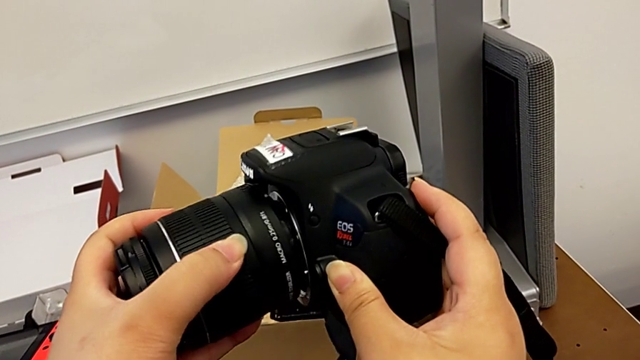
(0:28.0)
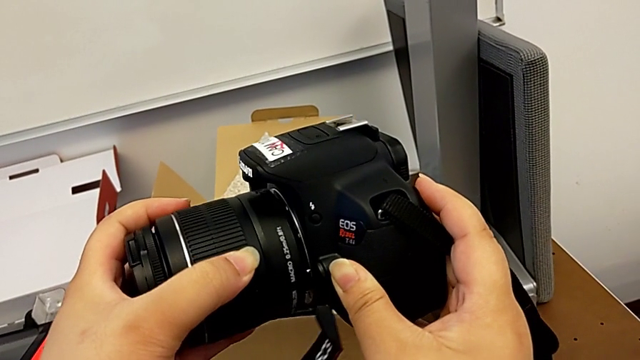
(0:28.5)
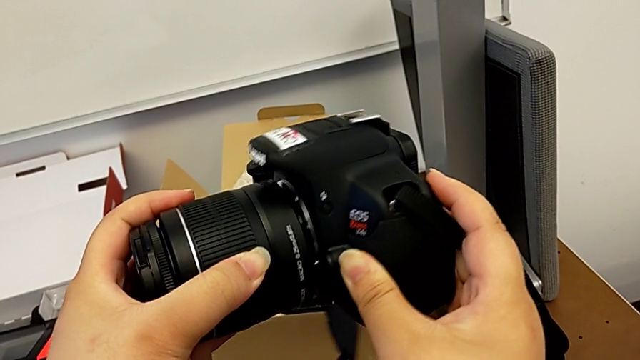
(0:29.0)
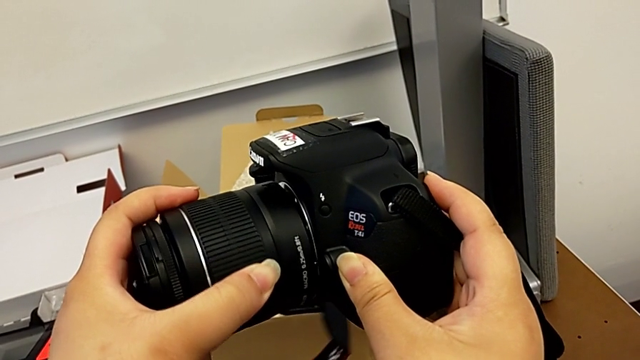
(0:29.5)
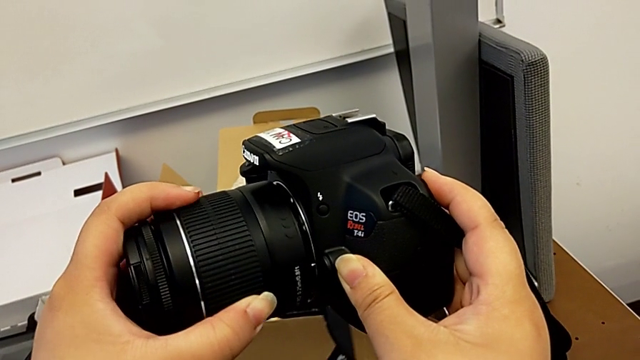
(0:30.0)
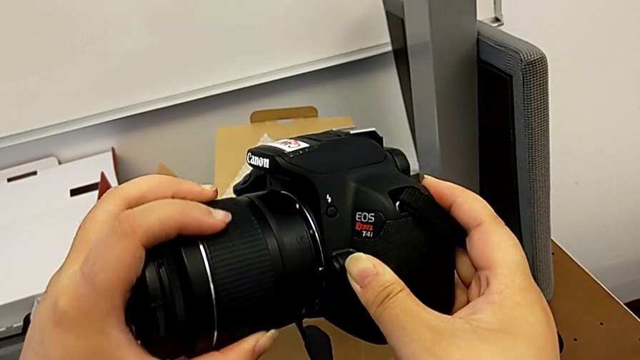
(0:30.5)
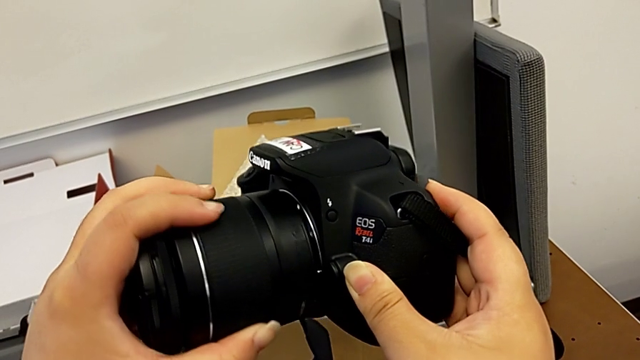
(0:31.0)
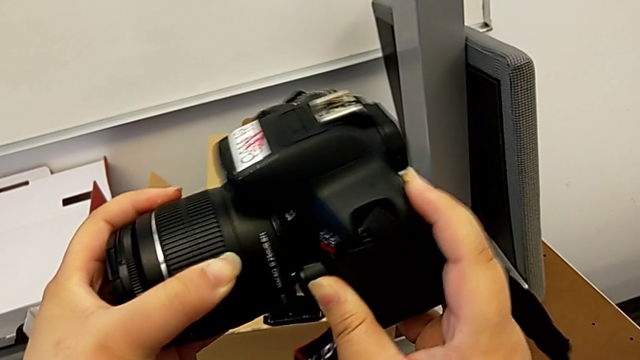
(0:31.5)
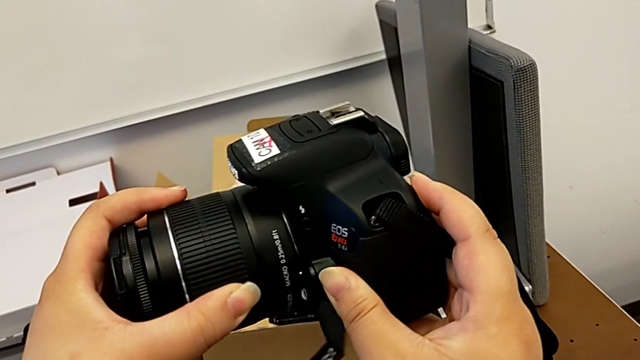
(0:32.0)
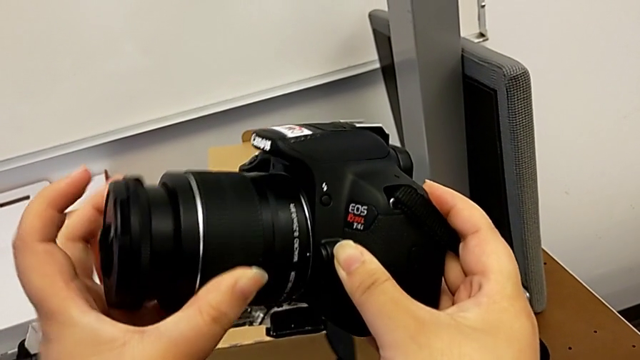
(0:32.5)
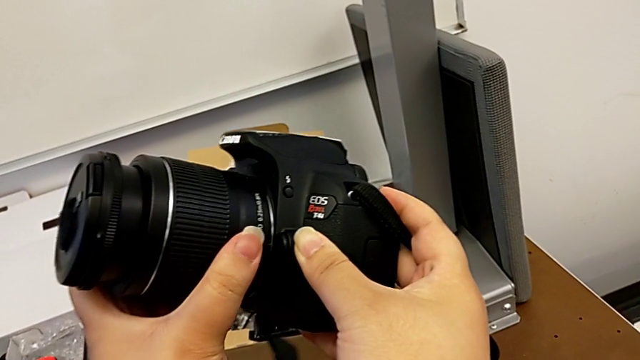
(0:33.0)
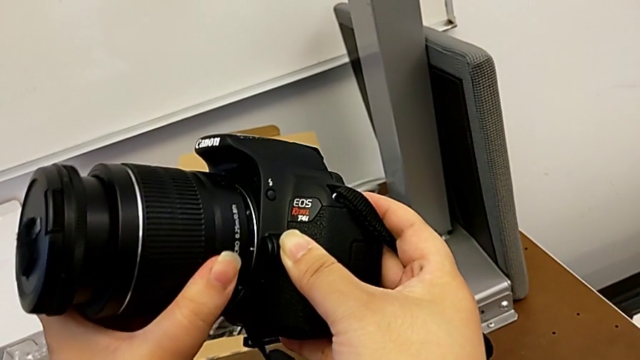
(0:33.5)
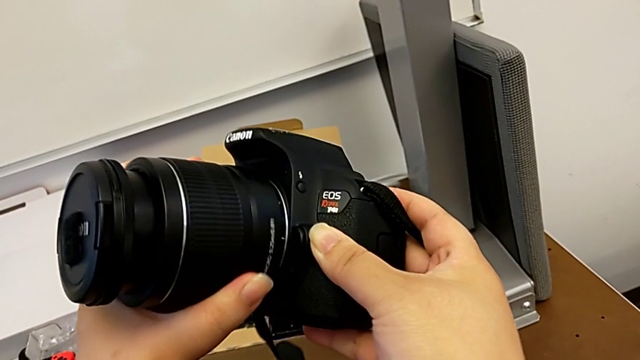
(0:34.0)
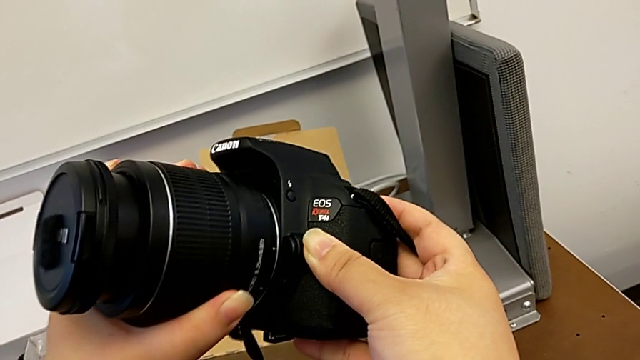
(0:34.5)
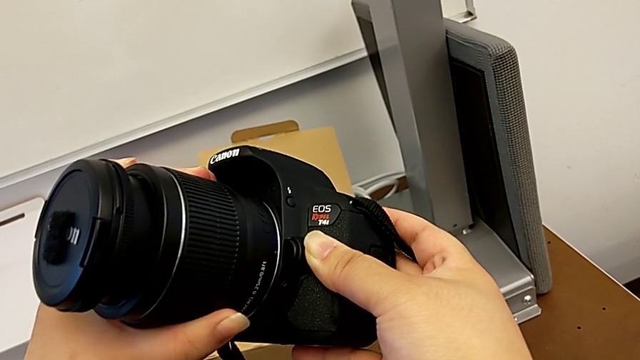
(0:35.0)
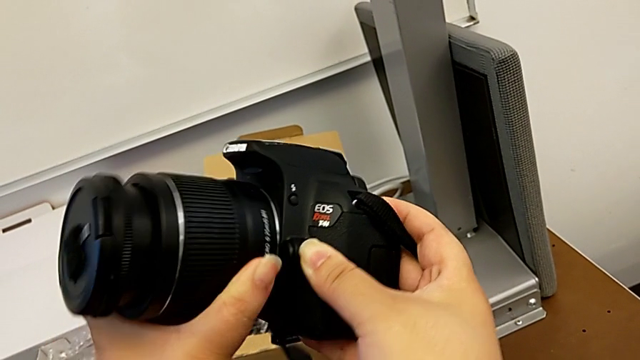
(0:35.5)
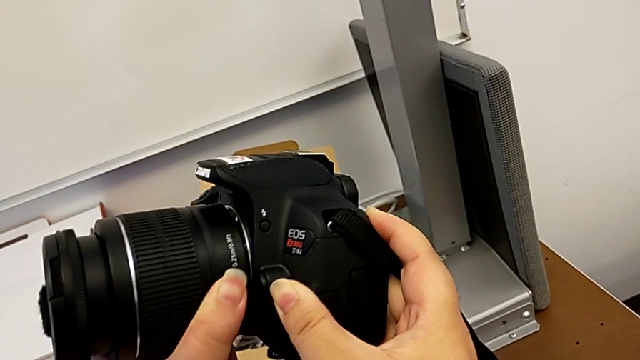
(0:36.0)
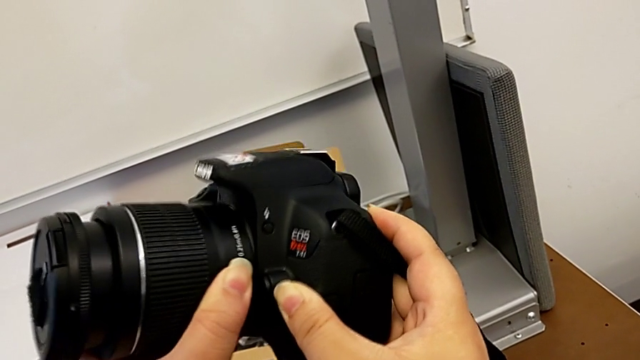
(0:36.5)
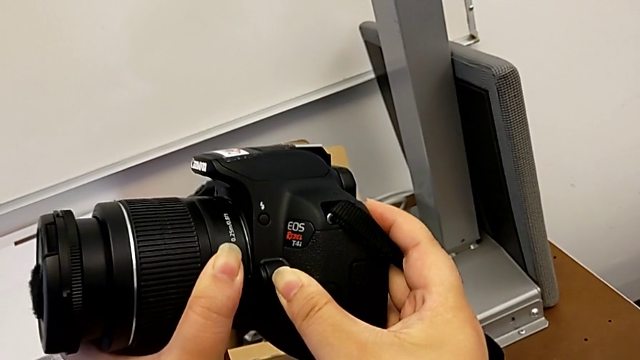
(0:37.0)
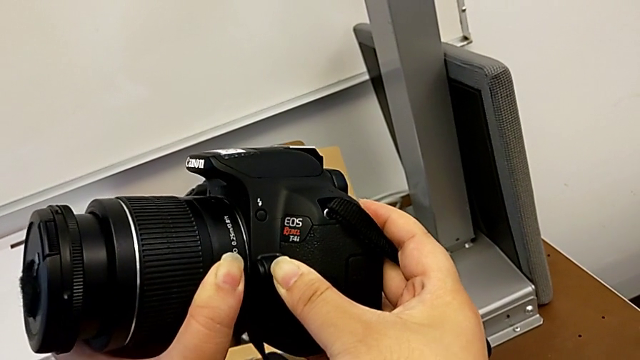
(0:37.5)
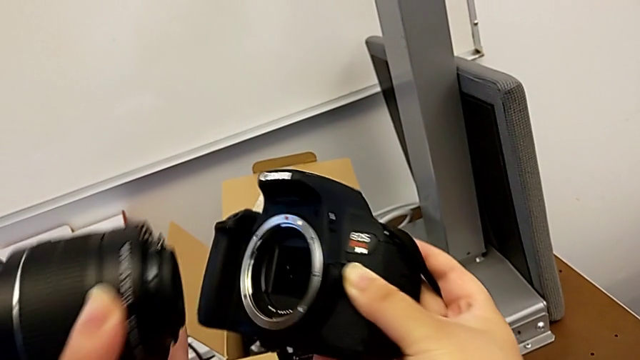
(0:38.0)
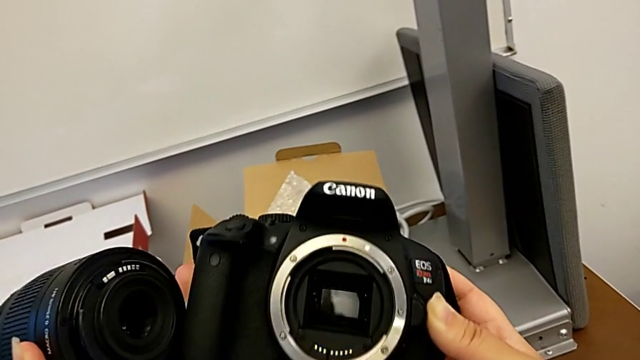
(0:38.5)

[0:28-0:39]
The camera wearer is detaching the lens to the camera. They keep aligning the lens and withdraw it.

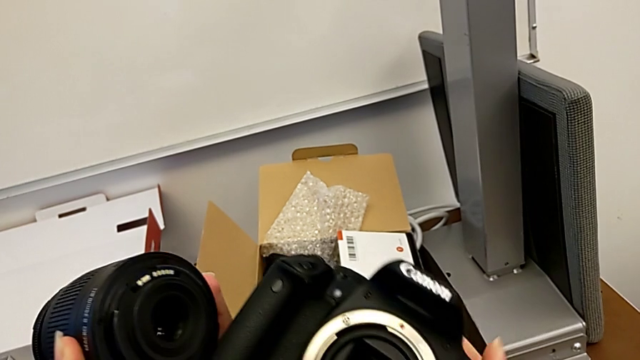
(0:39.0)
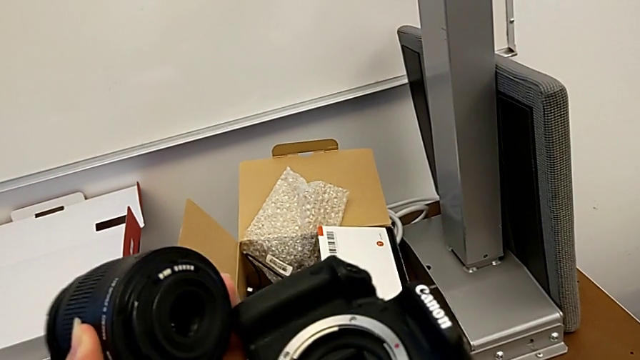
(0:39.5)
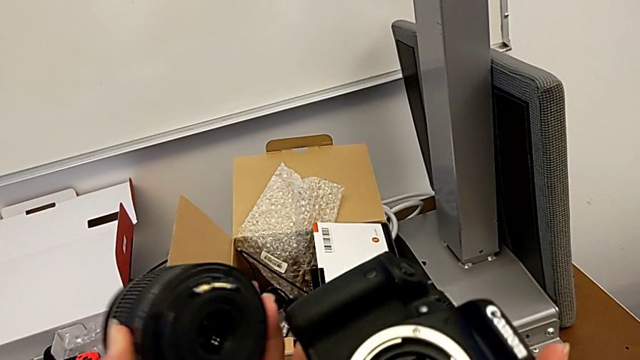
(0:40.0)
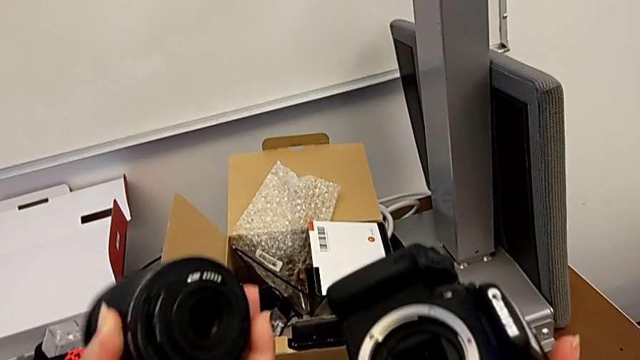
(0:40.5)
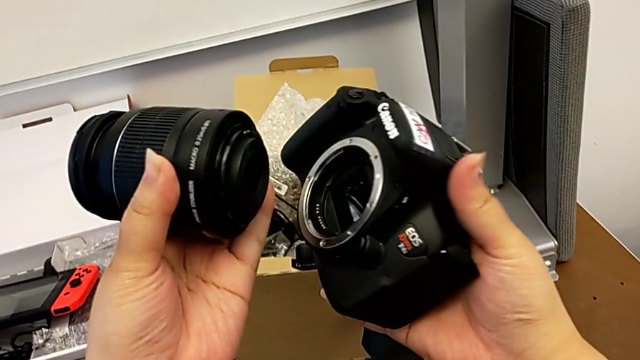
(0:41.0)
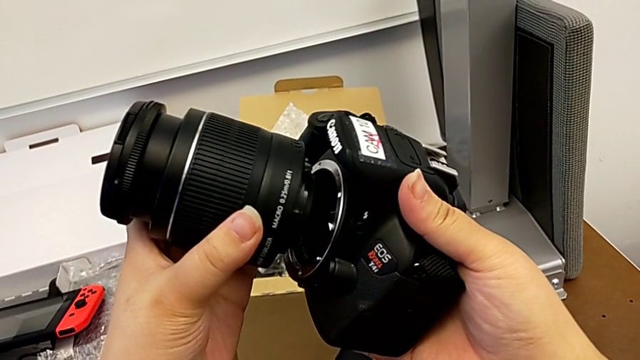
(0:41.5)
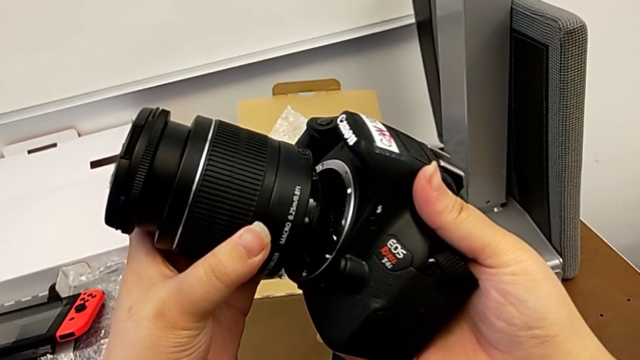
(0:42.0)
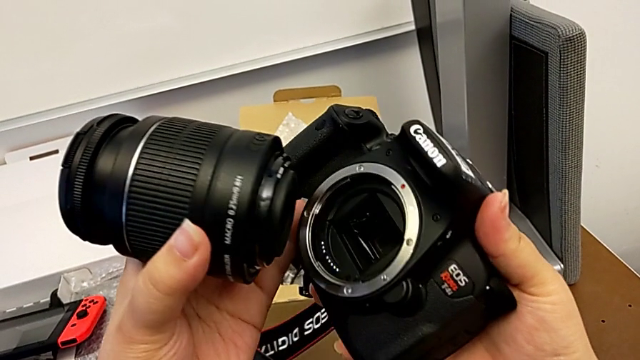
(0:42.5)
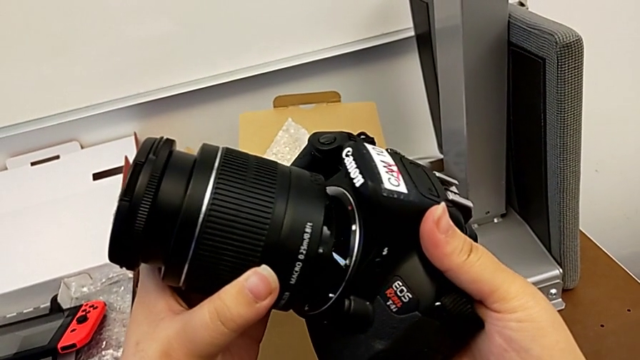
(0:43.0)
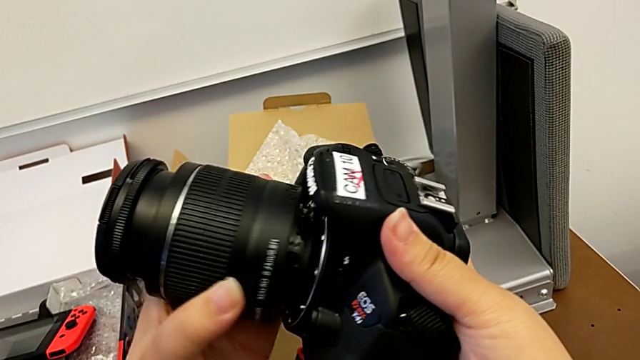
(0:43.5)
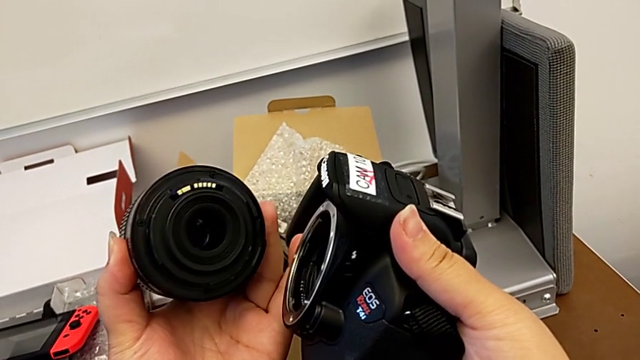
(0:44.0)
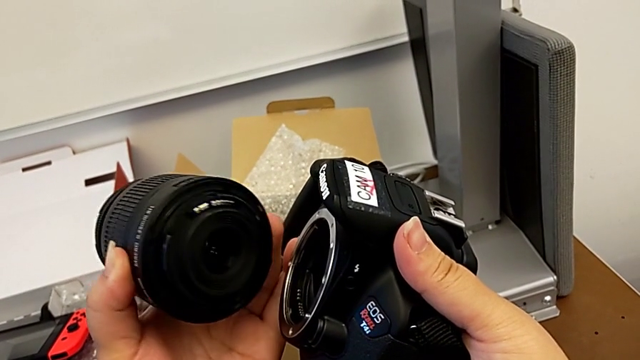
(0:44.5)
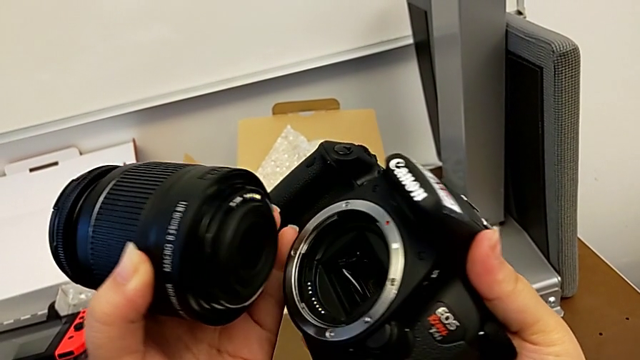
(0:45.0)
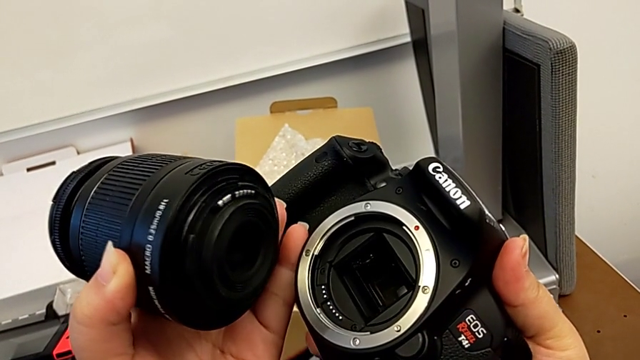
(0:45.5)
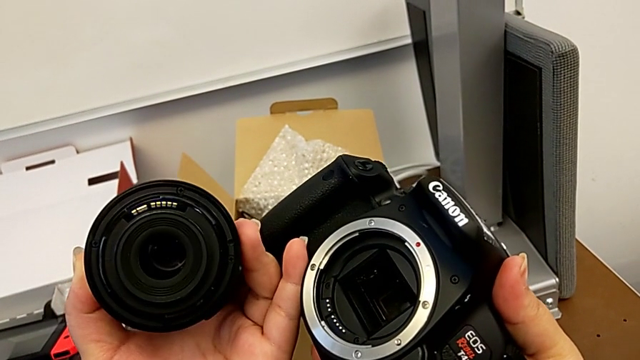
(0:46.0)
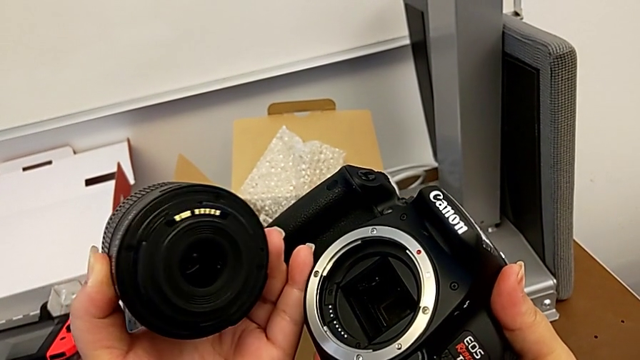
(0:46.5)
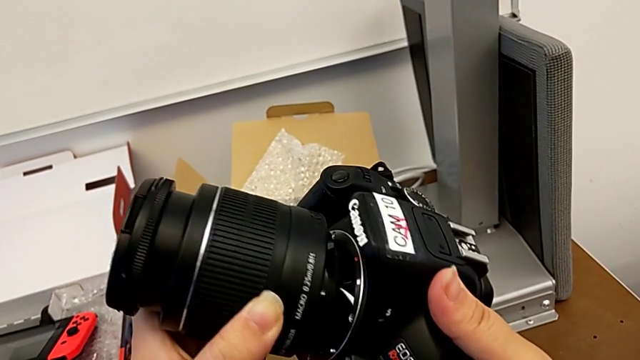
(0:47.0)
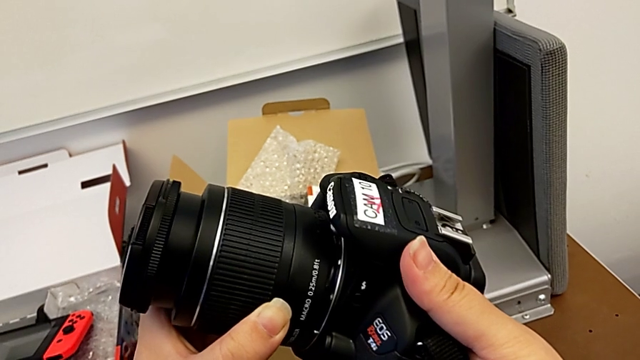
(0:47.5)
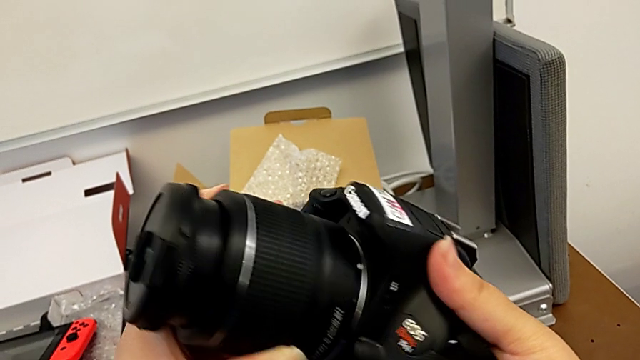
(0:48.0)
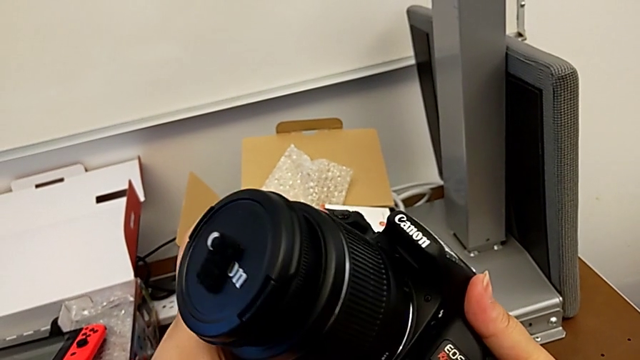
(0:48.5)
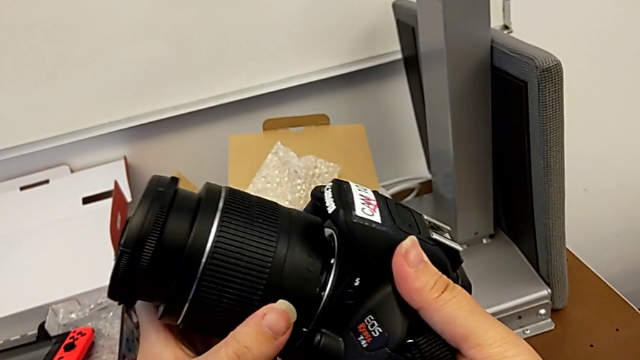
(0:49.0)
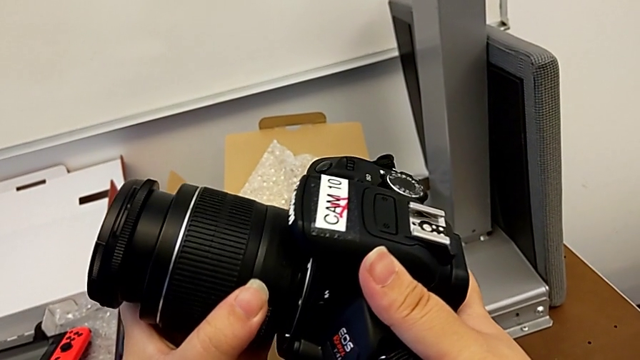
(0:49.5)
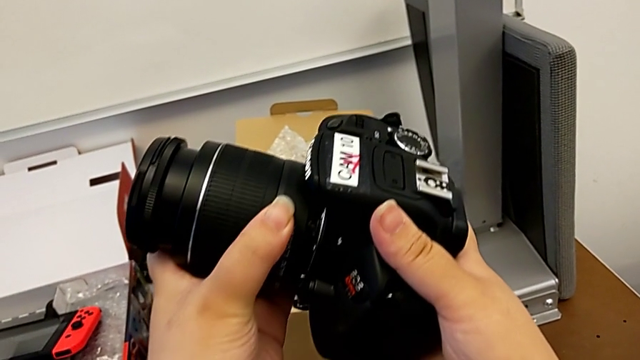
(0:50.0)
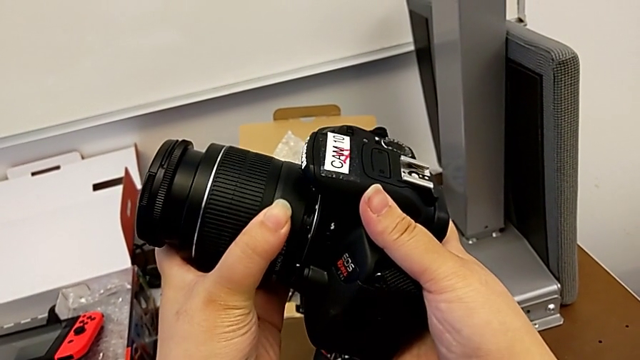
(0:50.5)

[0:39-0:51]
The camera wearer is detaching the lens to the camera. They inspect the DSLR and insert the lens.
